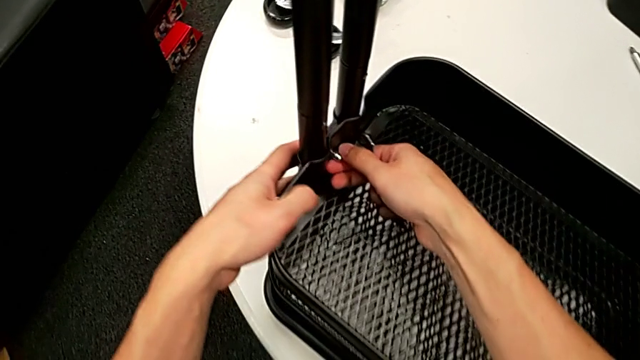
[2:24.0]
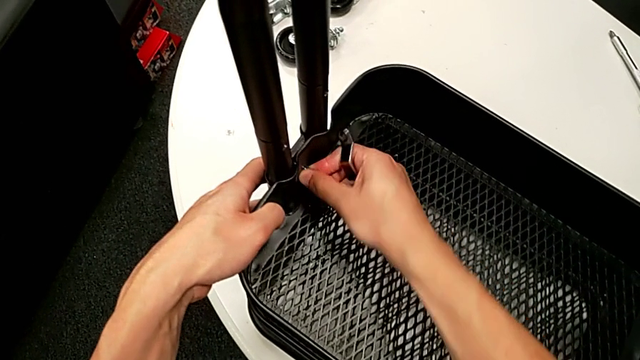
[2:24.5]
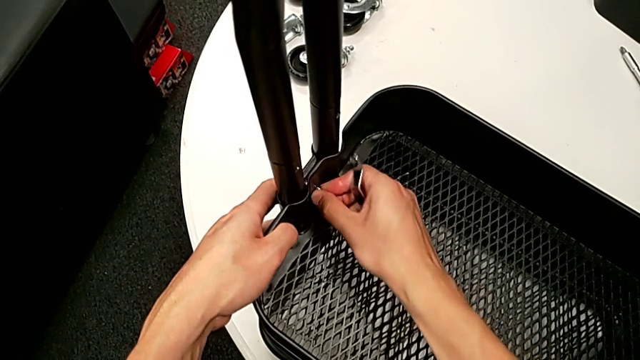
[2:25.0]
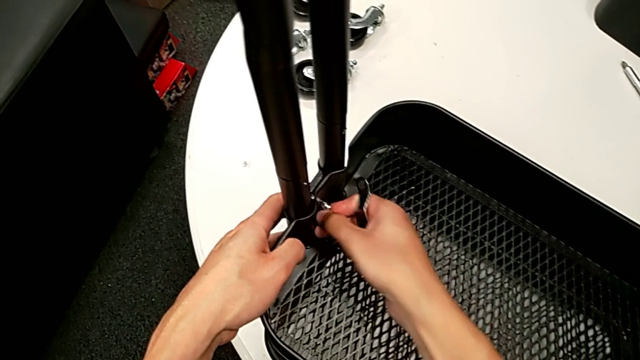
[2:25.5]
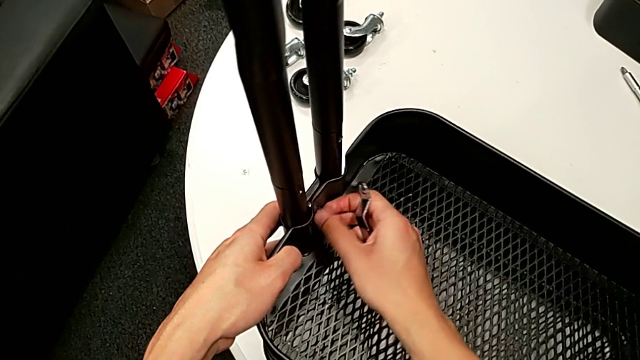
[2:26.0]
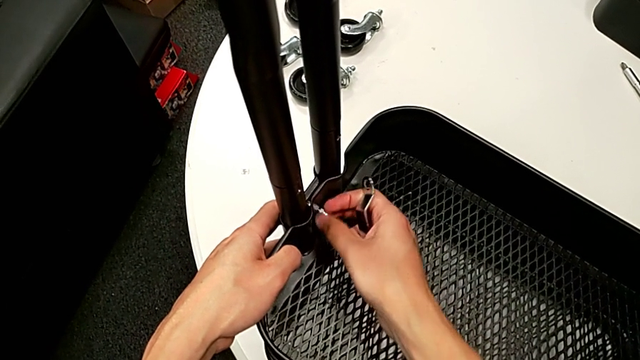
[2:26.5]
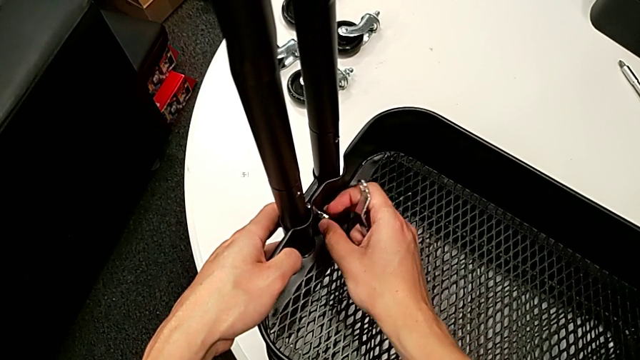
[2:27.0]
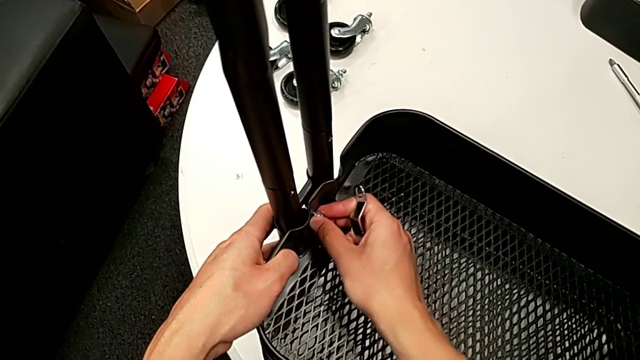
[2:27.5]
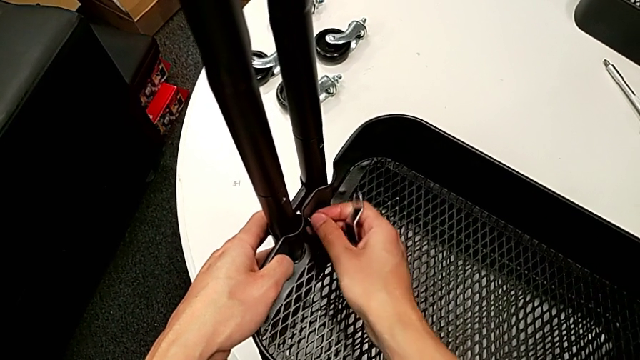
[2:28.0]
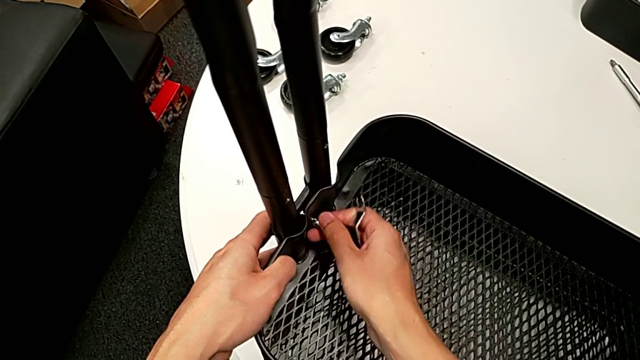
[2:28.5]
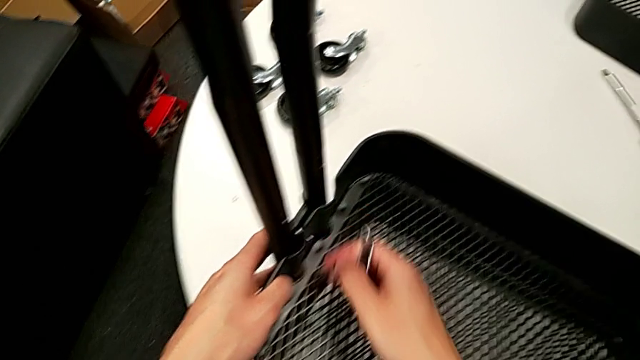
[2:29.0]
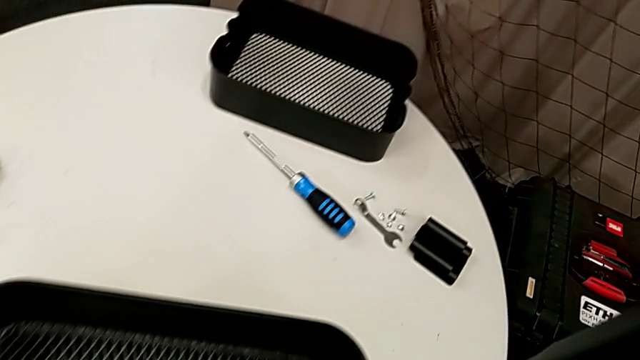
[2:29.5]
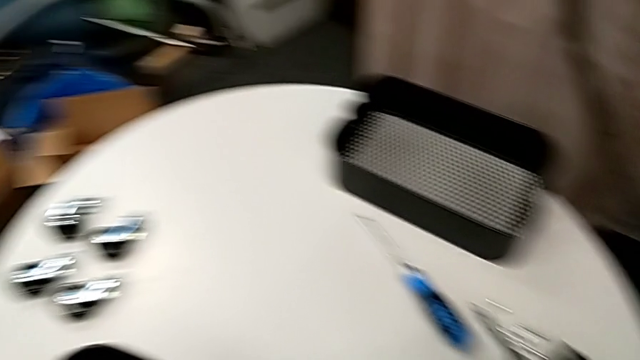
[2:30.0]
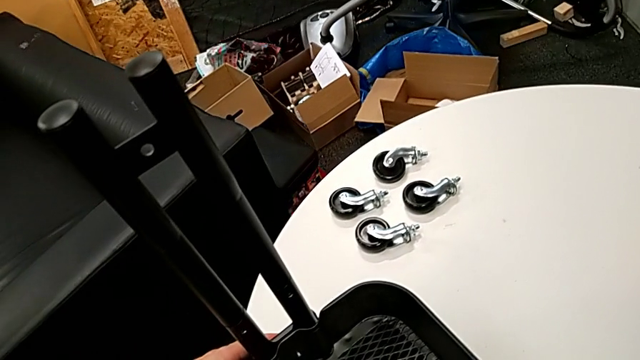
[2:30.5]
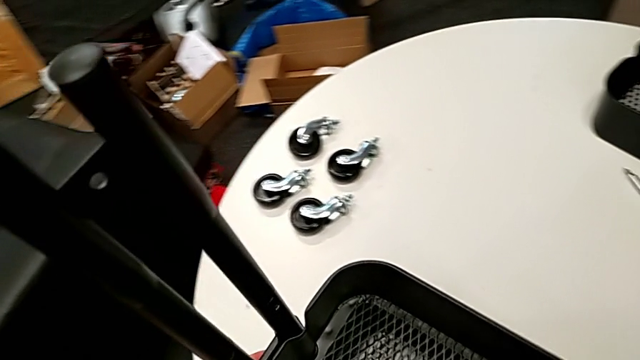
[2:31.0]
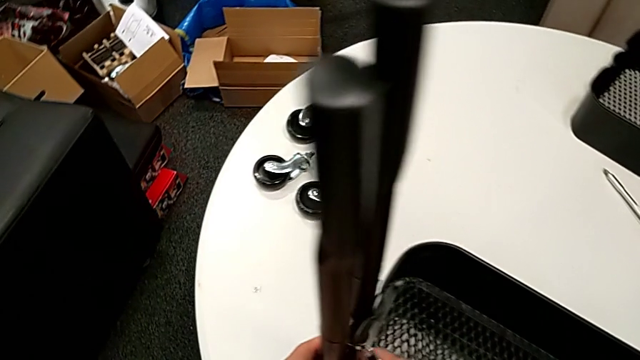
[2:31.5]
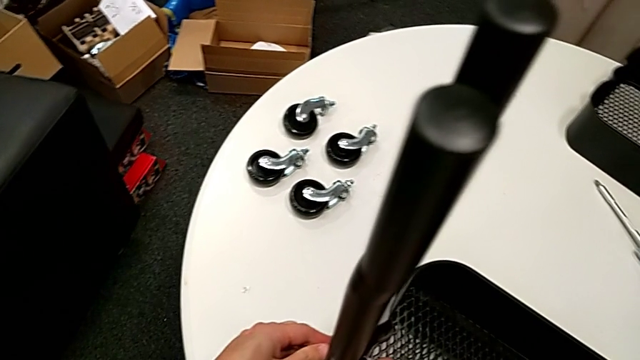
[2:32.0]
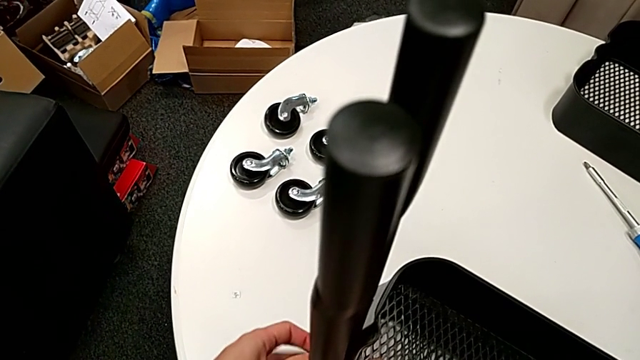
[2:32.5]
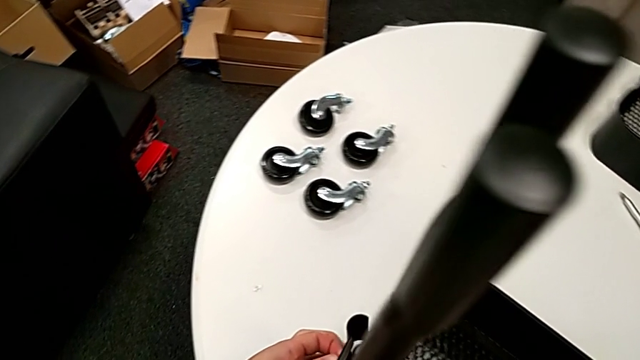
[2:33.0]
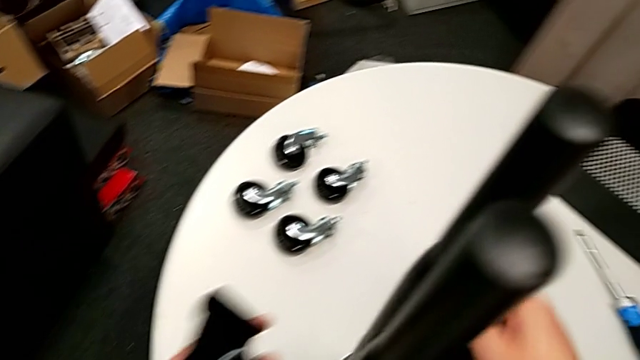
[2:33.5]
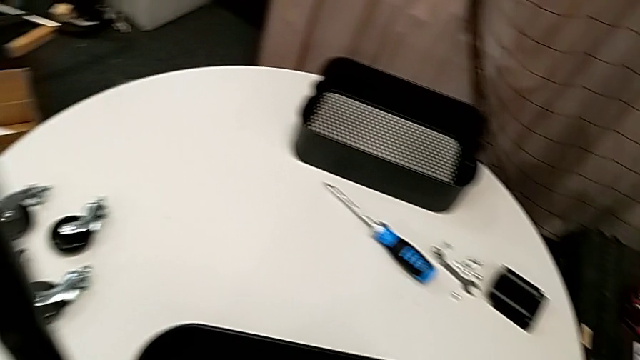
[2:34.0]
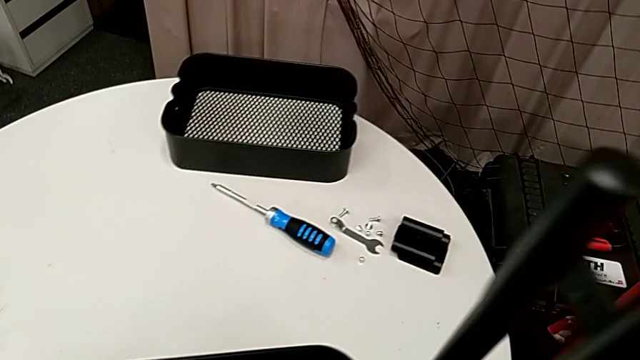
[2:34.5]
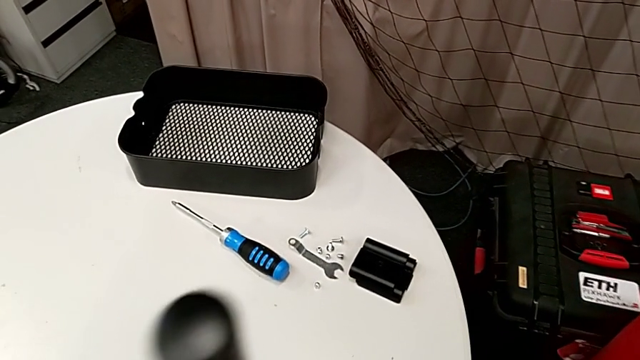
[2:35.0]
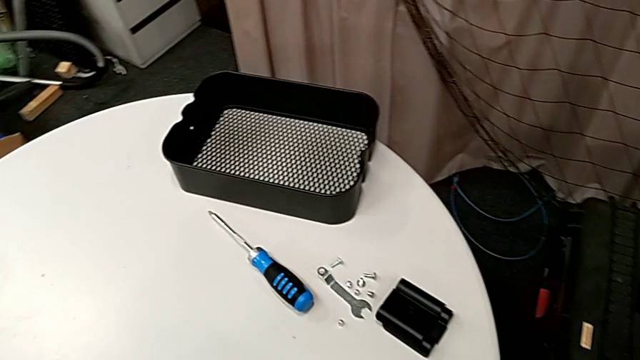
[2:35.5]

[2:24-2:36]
The camera wearer is disassembling the tray in the middle. They unscrew the fourth hexagon cap nut and disassemble the fourth bracket.

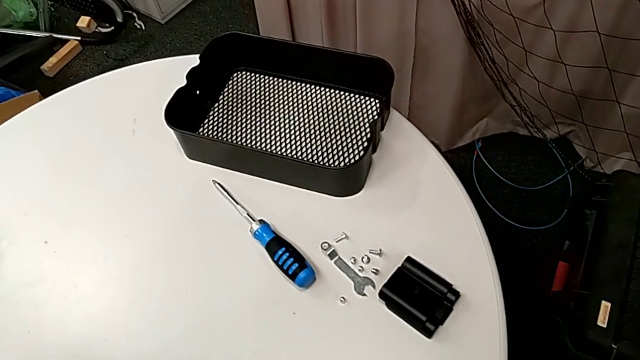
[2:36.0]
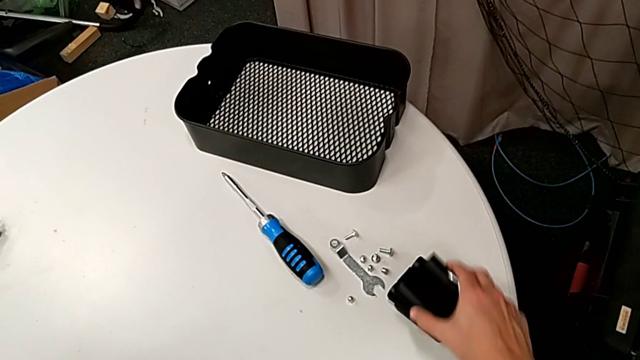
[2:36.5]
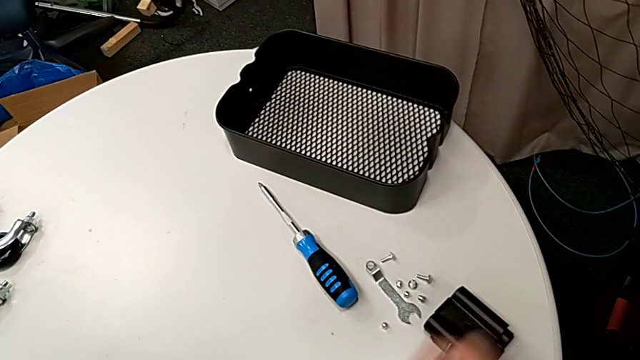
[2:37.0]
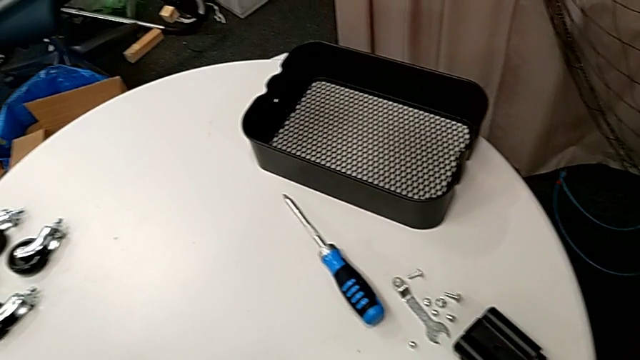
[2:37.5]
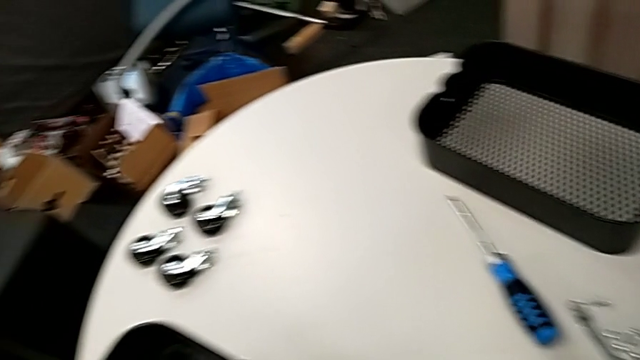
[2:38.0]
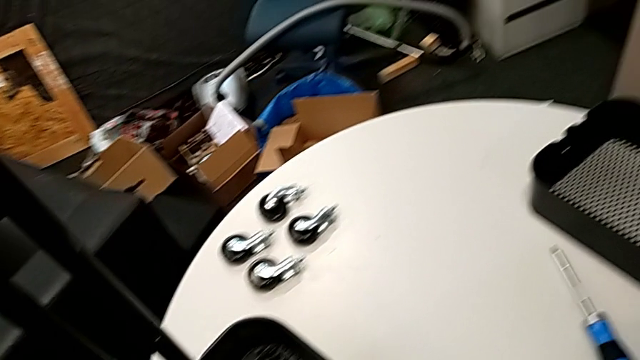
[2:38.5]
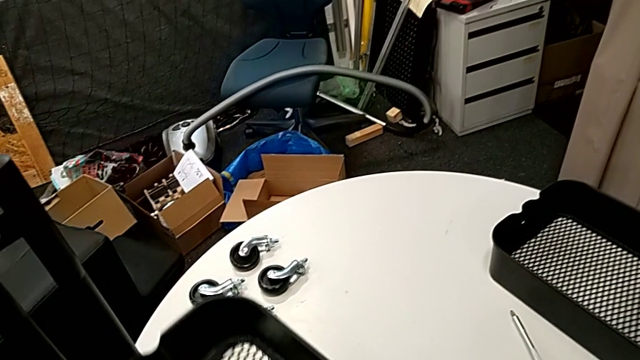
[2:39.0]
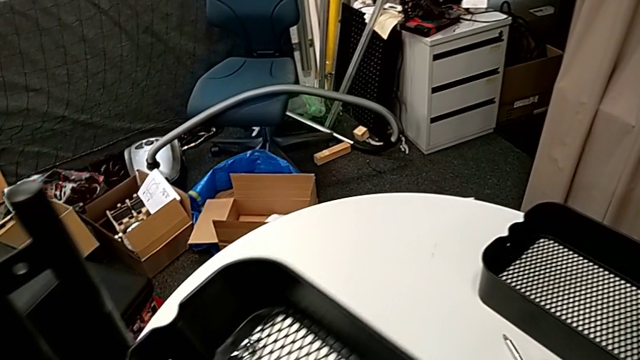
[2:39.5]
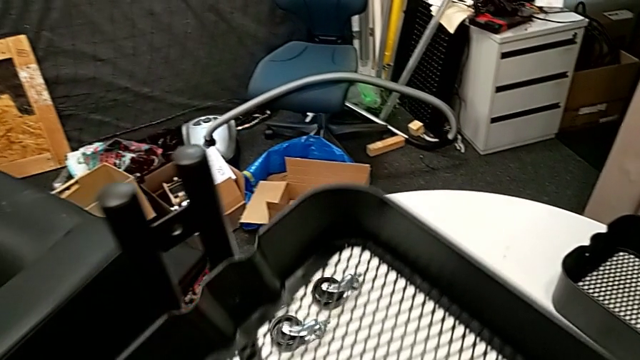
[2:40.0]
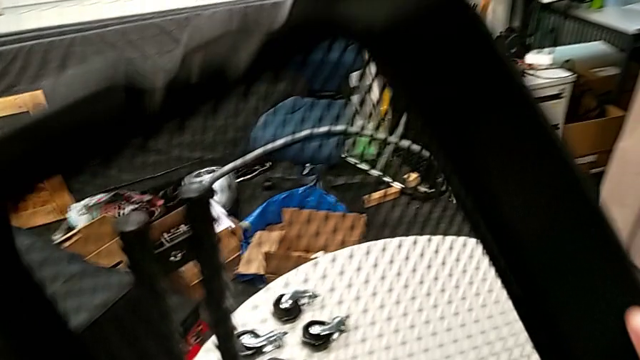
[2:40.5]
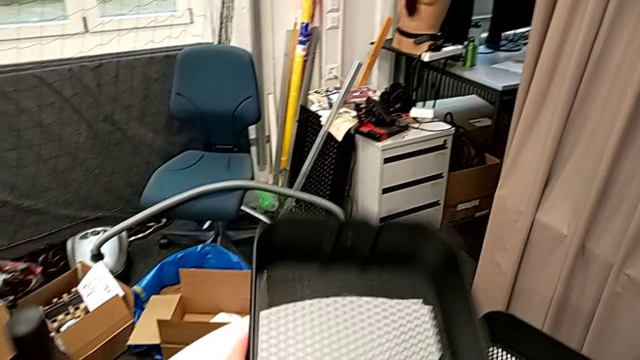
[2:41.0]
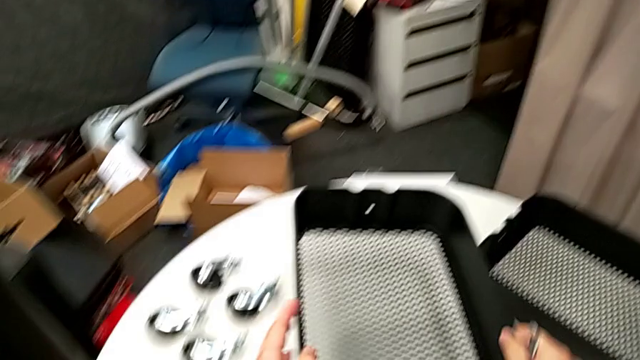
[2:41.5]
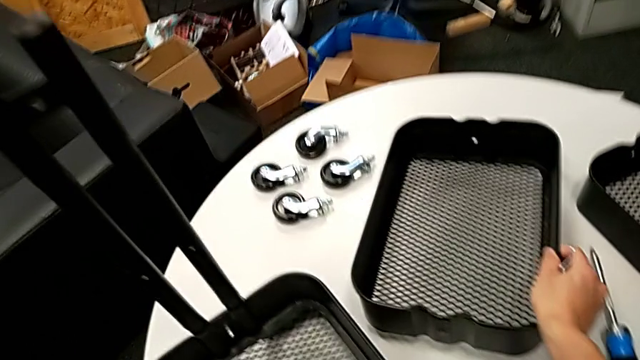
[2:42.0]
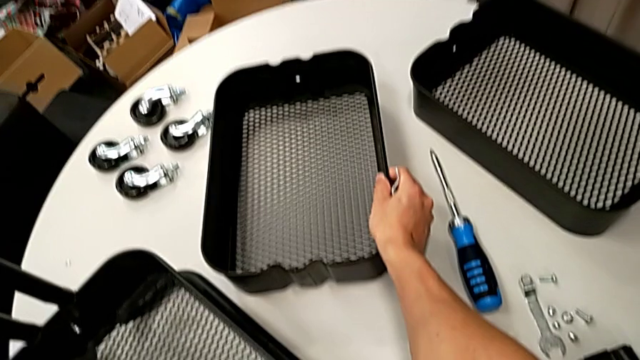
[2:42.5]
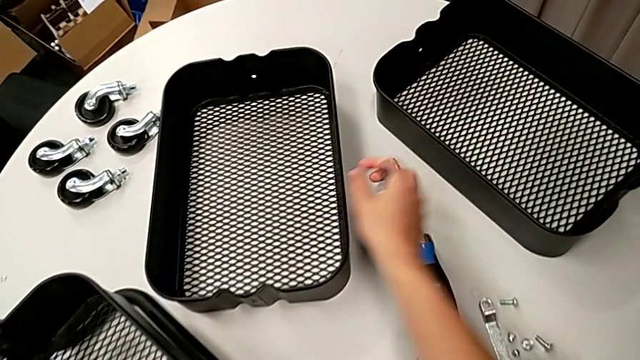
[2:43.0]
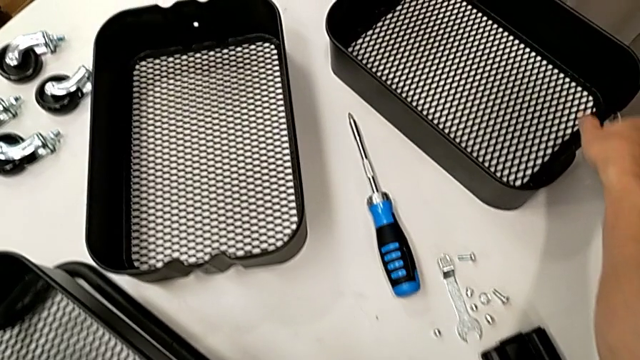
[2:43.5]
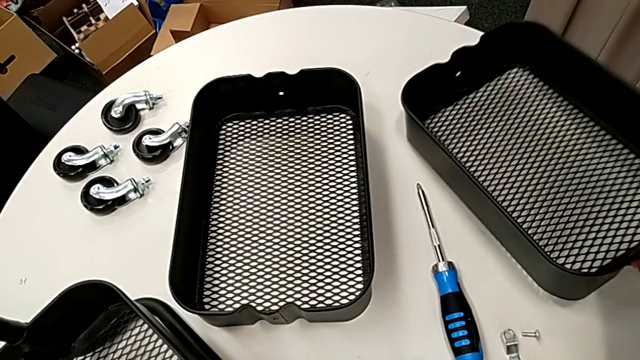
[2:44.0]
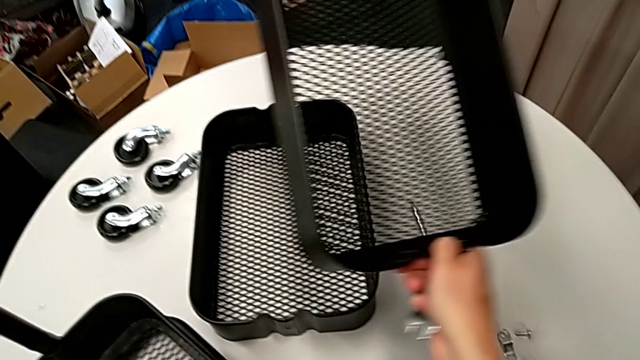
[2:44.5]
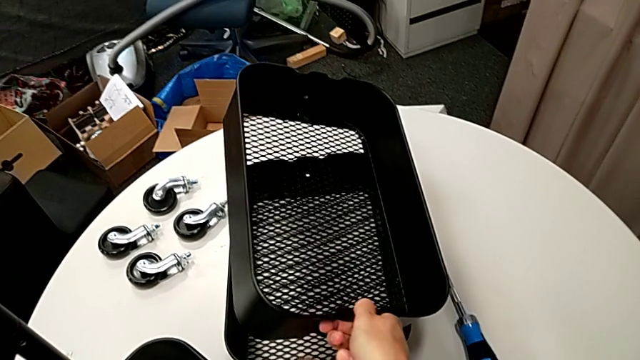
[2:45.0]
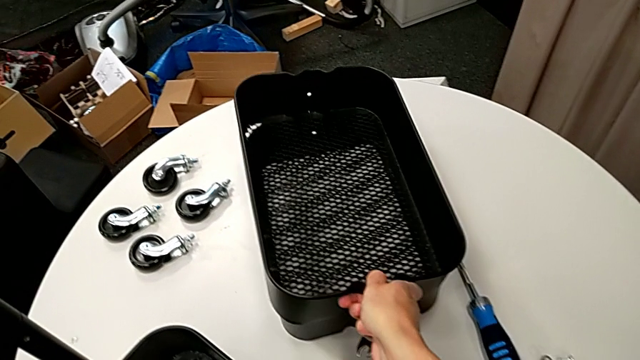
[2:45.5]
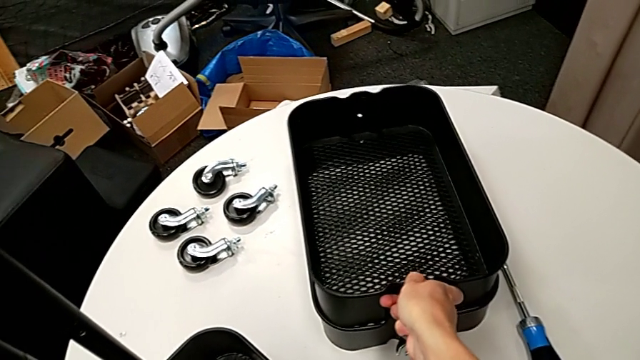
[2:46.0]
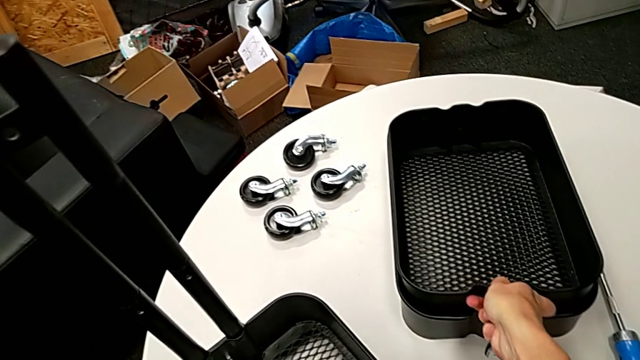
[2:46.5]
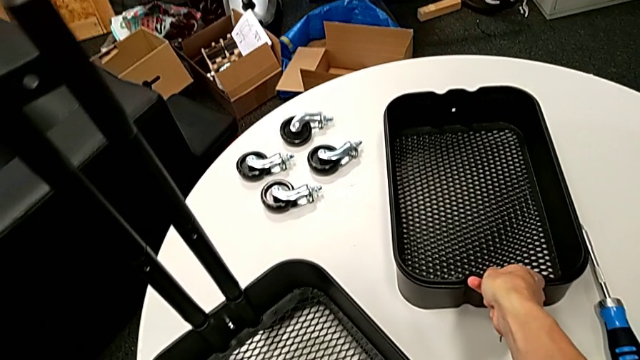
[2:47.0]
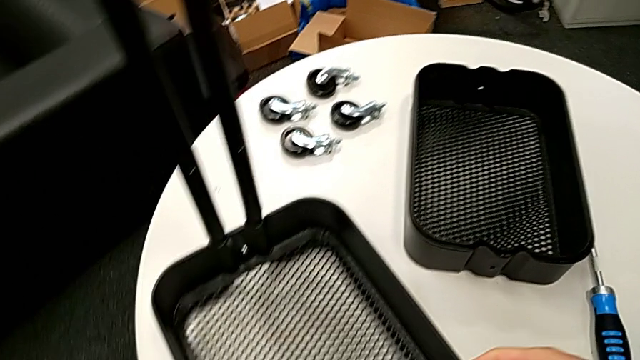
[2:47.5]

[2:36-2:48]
The camera wearer is disassembling the tray in the middle. They place the bracket, disassemble the middle grid tray, place the grid tray and stack it.
